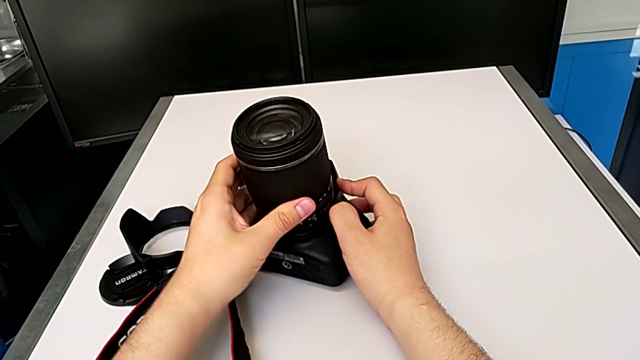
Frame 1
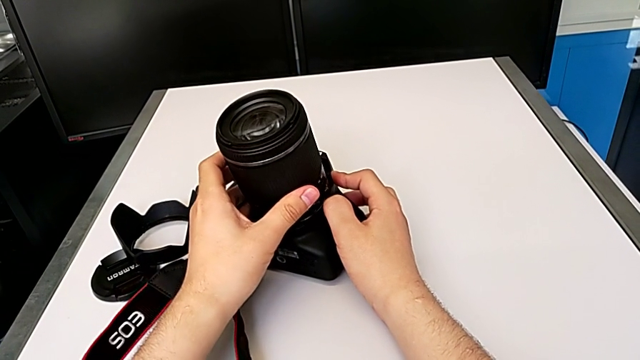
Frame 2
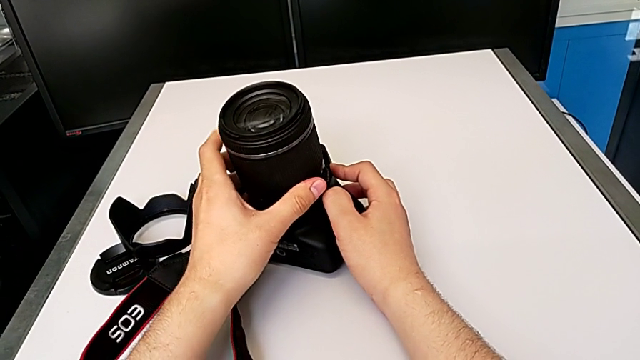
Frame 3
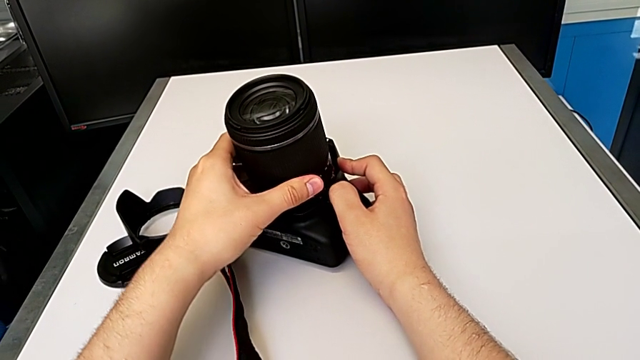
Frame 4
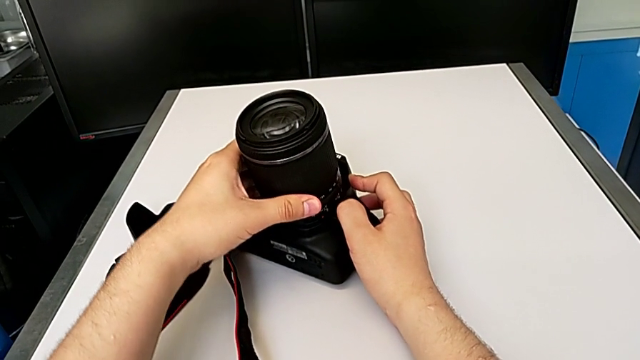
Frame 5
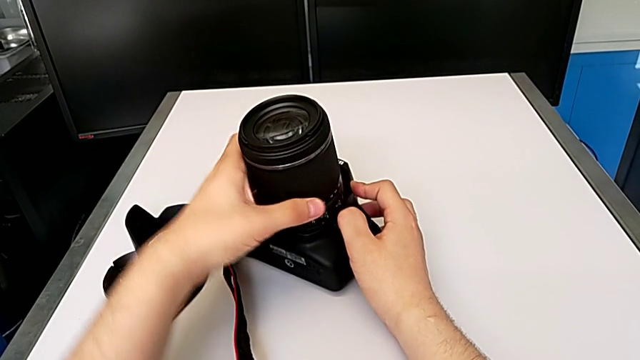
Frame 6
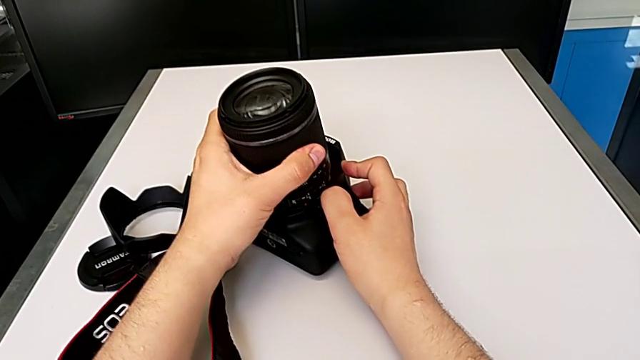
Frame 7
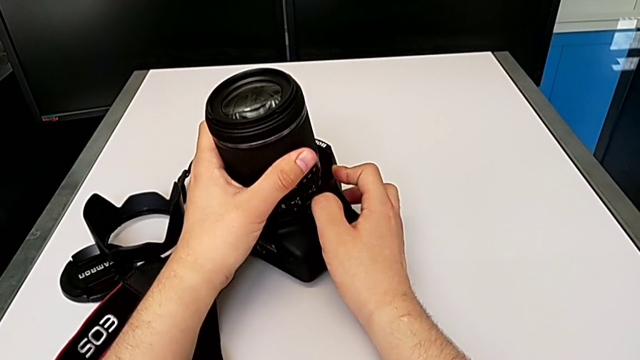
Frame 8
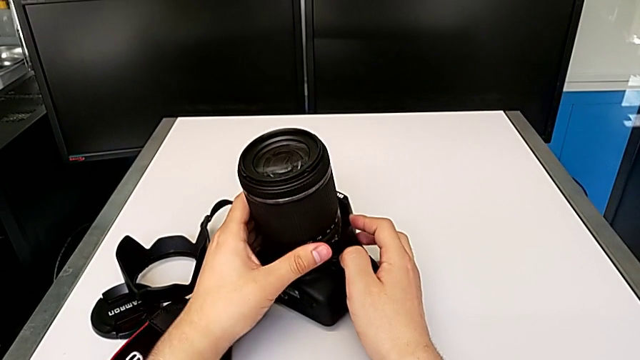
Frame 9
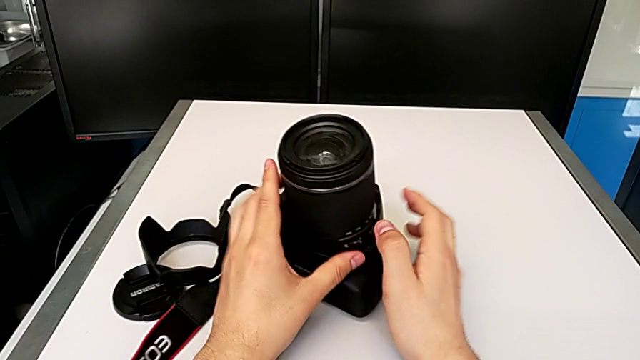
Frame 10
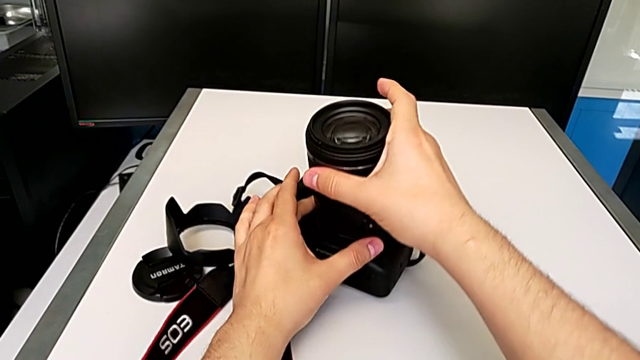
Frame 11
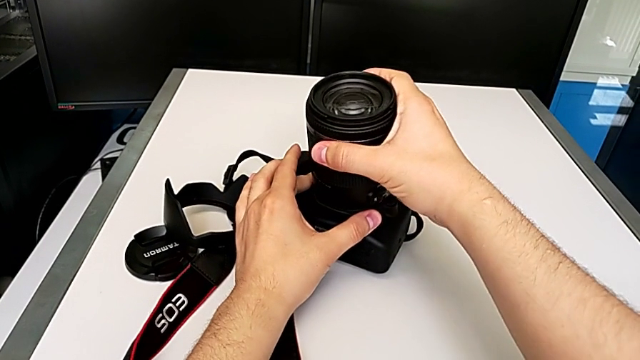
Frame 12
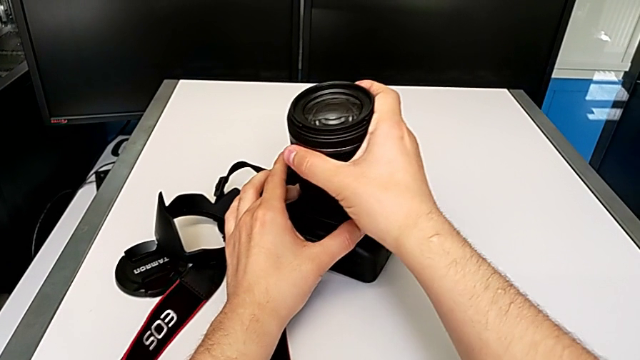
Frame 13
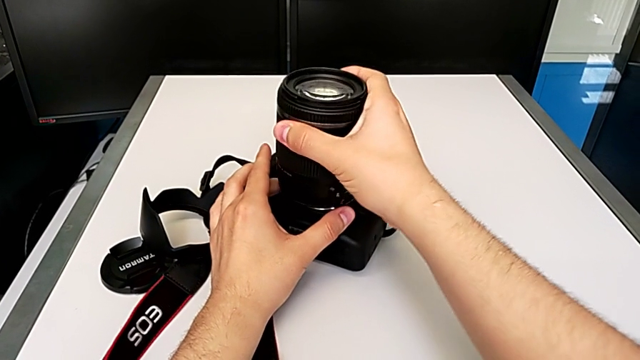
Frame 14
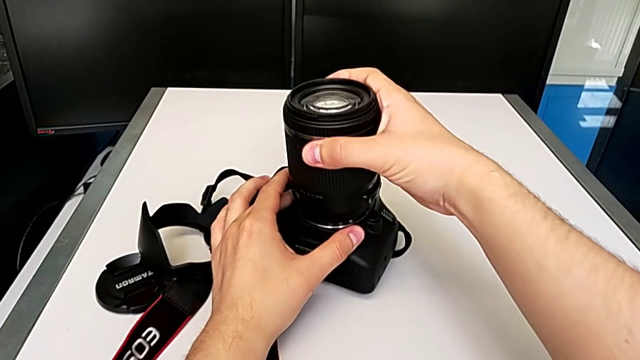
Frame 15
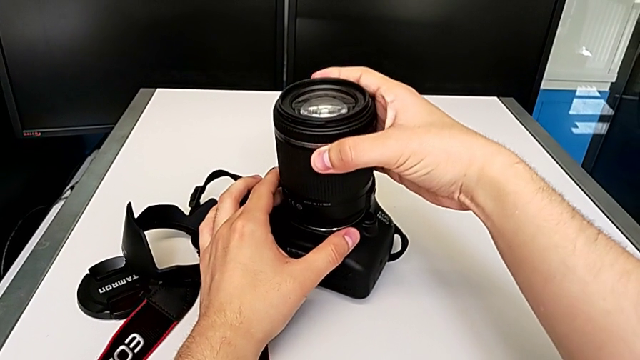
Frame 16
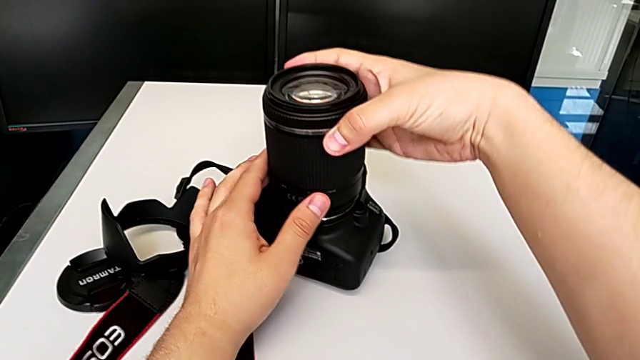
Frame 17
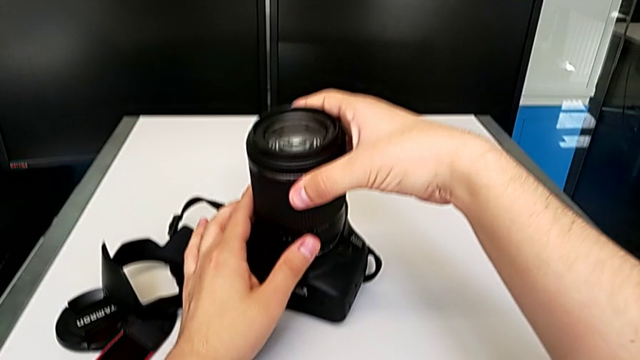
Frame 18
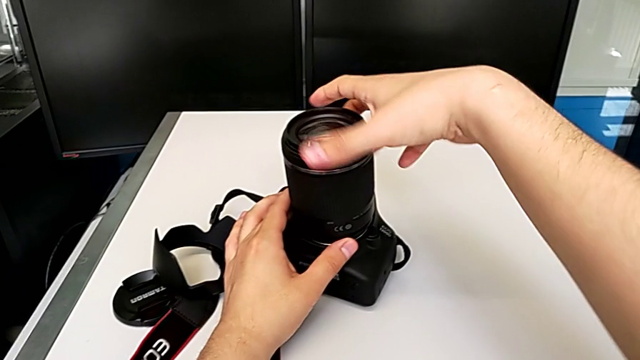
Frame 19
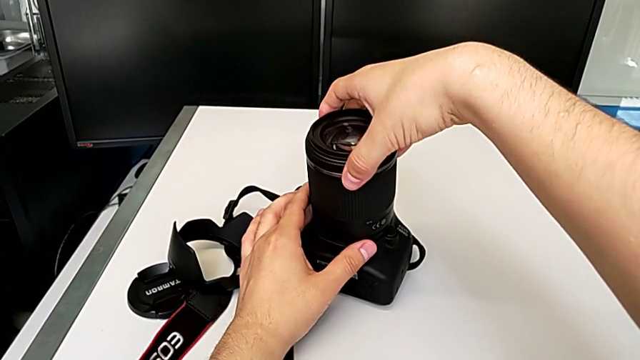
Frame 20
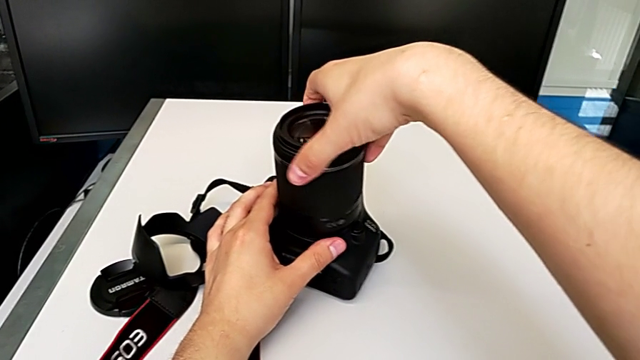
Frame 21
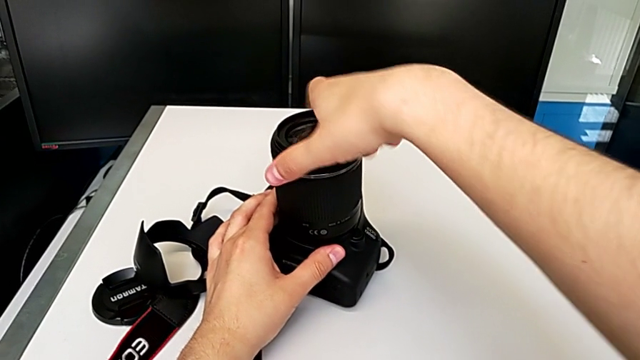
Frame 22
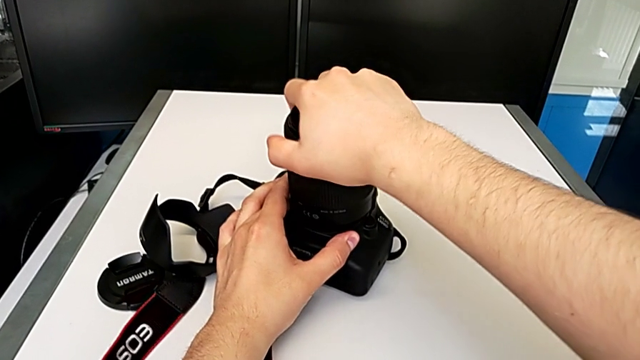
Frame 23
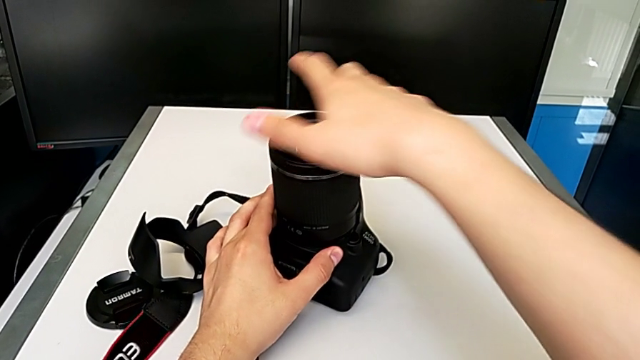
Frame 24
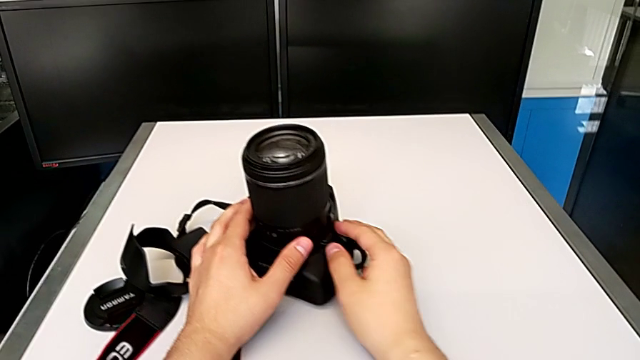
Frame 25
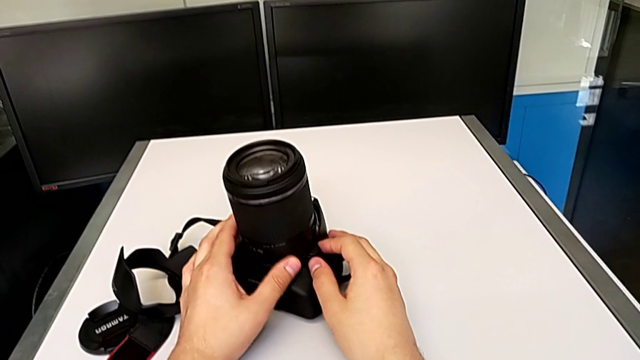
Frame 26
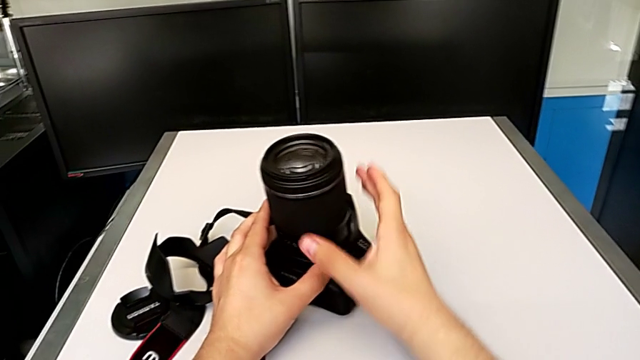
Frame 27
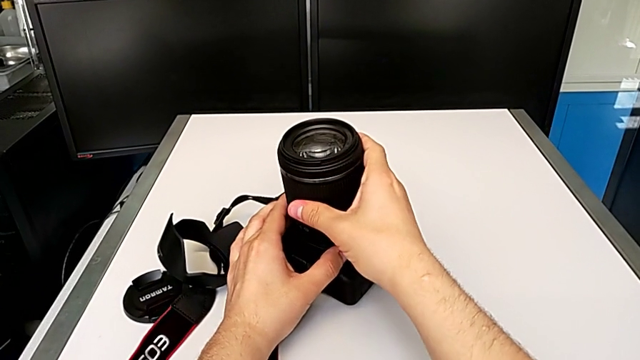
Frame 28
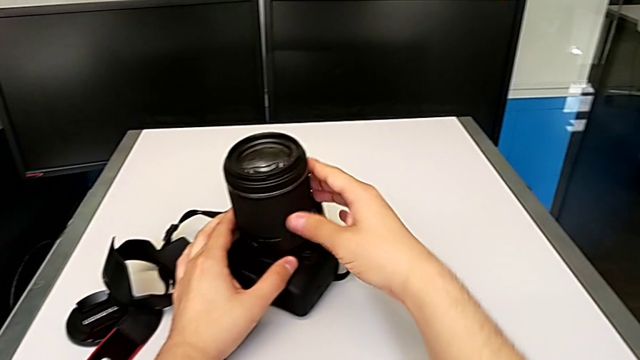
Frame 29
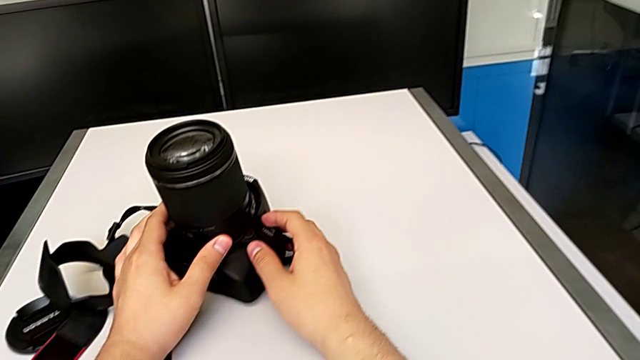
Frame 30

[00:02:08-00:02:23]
The camera wearer is attaching the lens of the DSLR camera. They wrongly rotate the lens, withdraw it, place it, rotate it and assemble it.

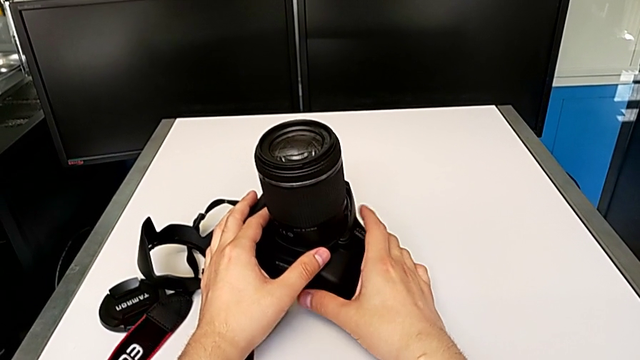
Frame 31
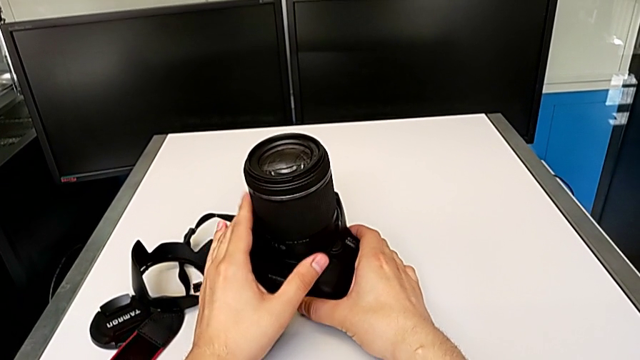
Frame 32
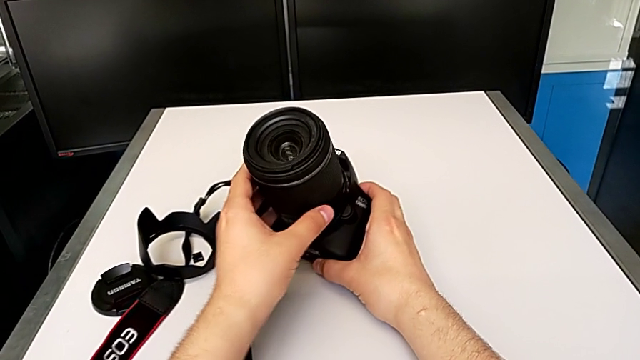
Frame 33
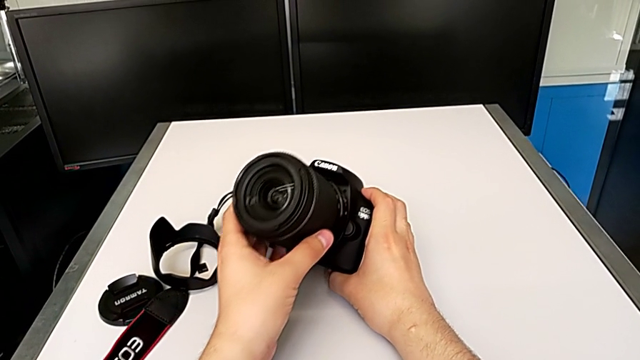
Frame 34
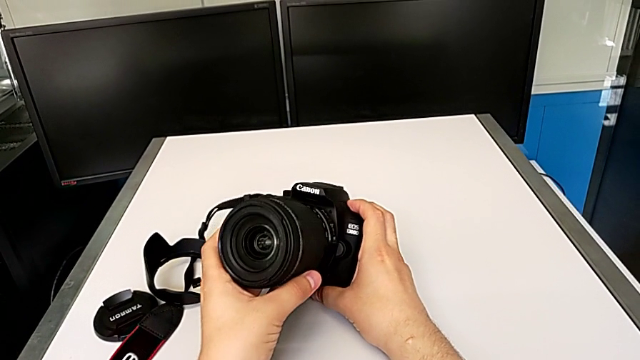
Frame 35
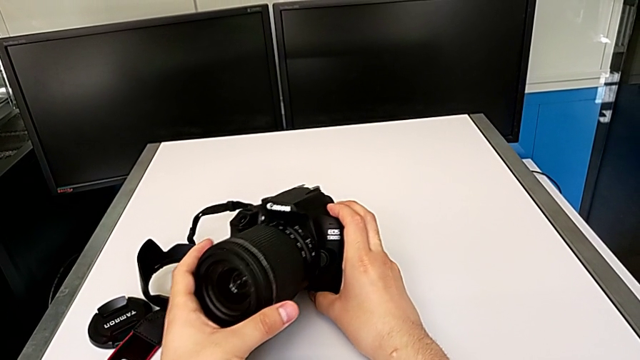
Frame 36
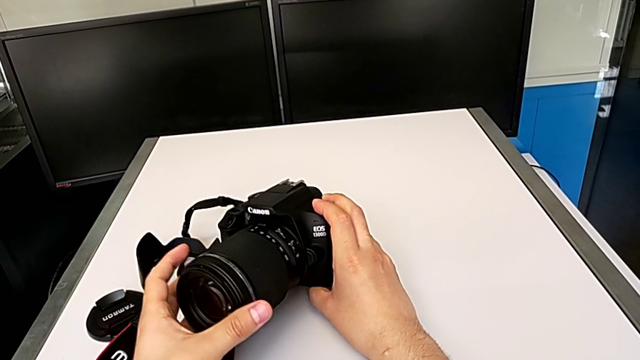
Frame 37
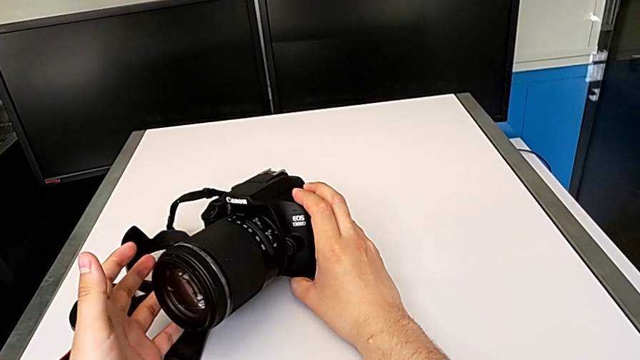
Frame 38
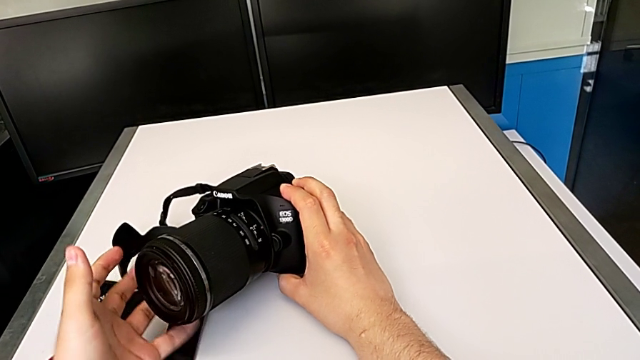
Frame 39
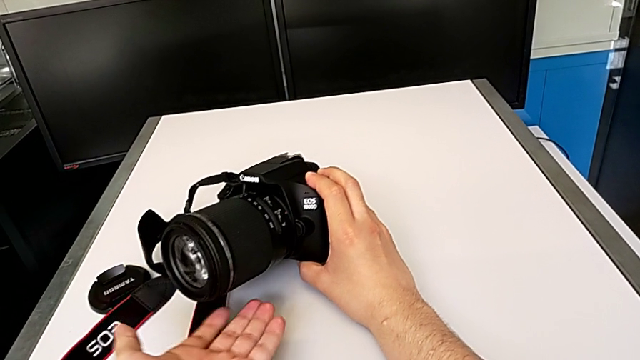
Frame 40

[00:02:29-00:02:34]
The camera wearer places the DSLR camera horizontally. They rotate the DSLR, grab the lens and inspect it.

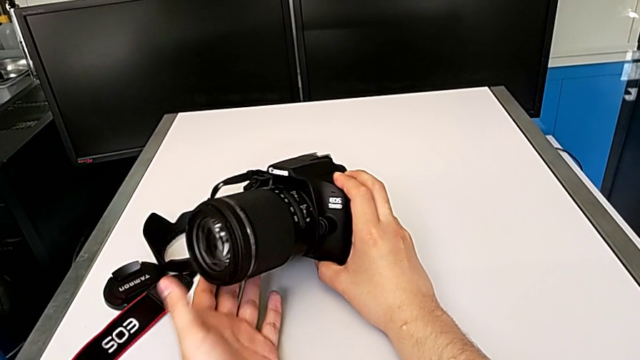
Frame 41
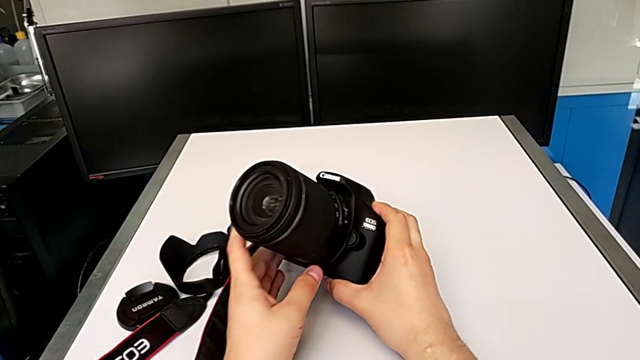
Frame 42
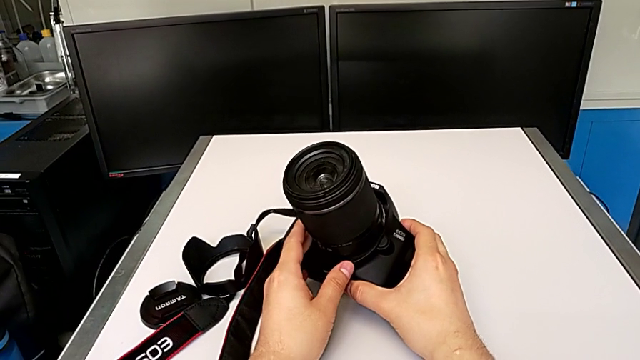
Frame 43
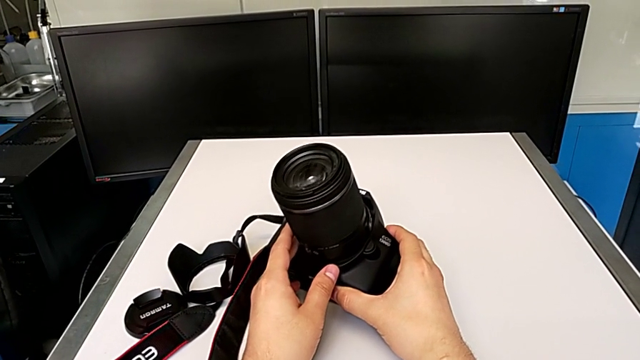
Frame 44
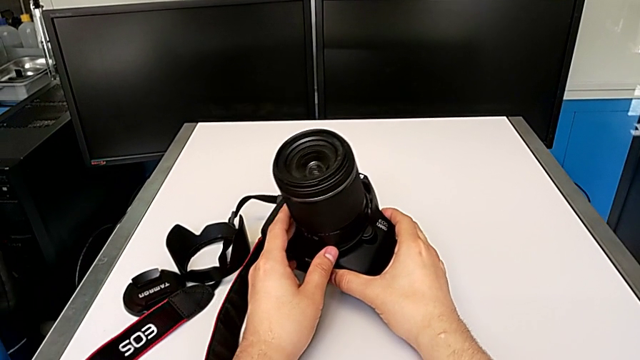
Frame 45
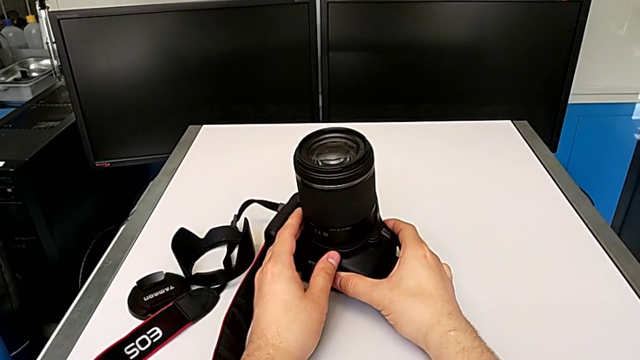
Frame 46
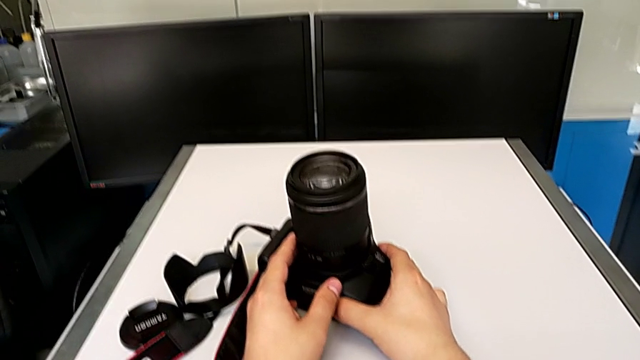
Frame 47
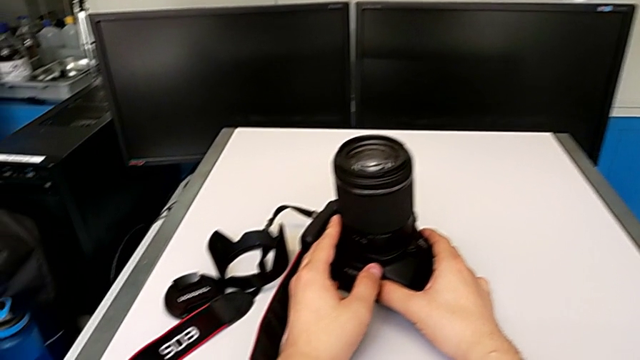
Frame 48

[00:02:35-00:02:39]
The camera wearer is attaching the lens hood and cover to the lens of the DSLR camera. They rotate the lens.
